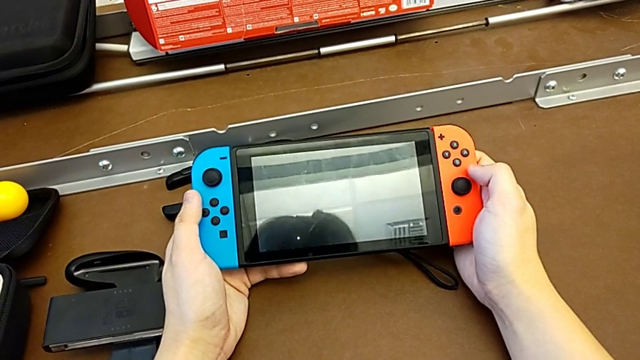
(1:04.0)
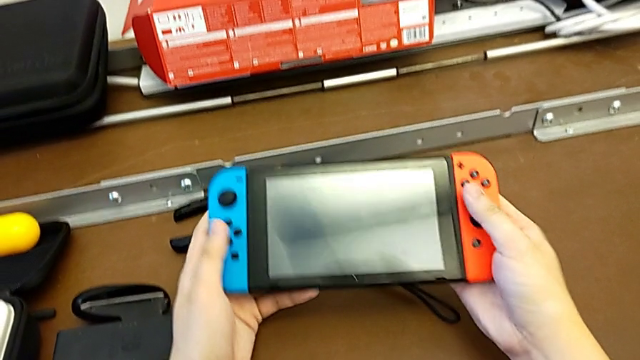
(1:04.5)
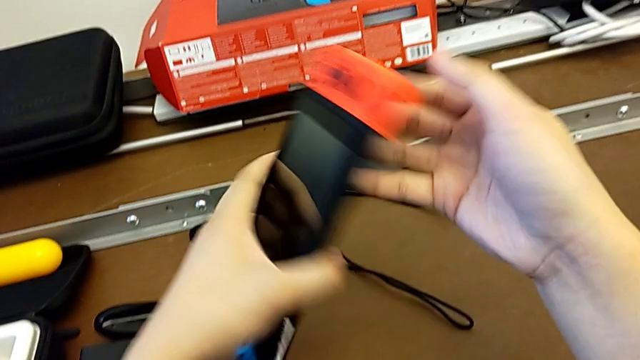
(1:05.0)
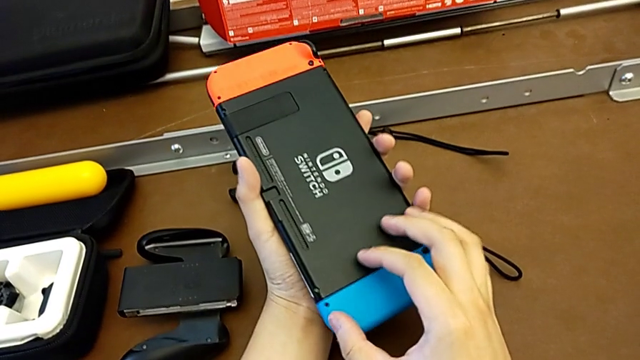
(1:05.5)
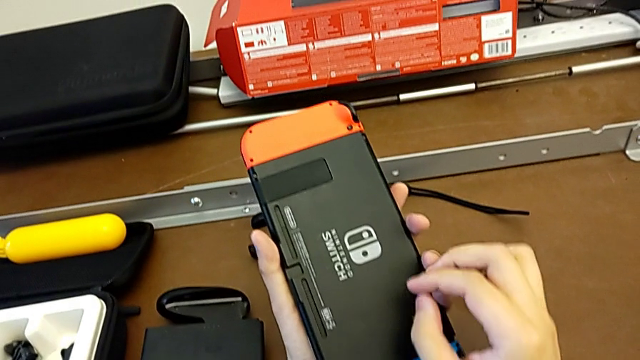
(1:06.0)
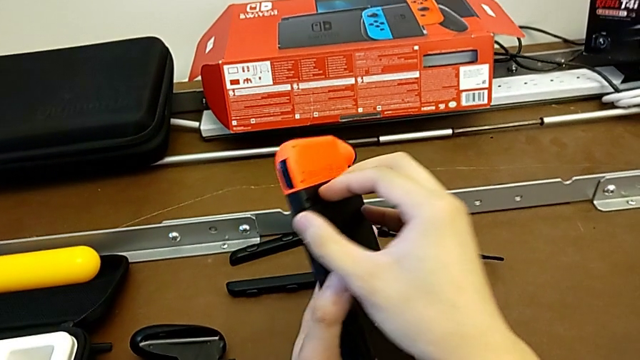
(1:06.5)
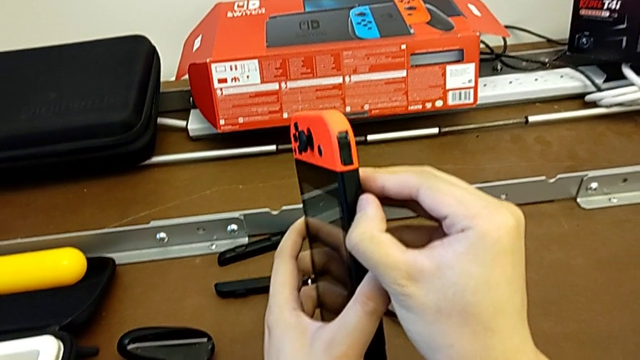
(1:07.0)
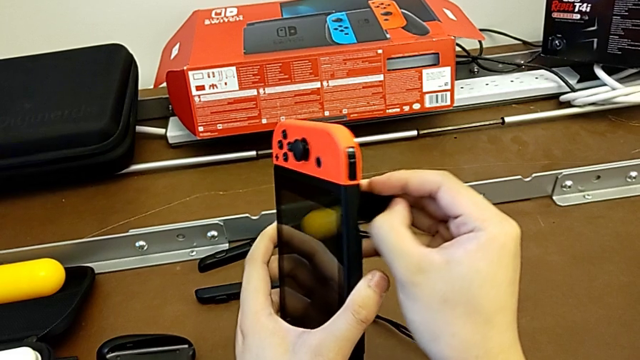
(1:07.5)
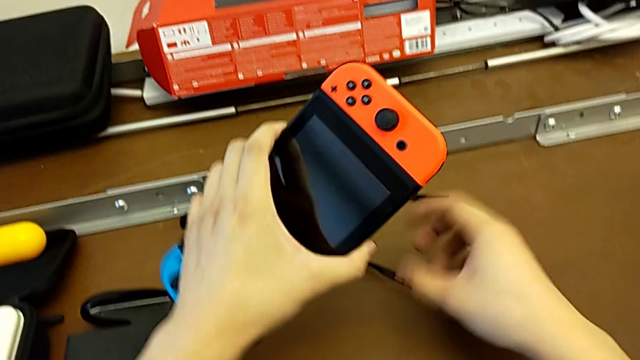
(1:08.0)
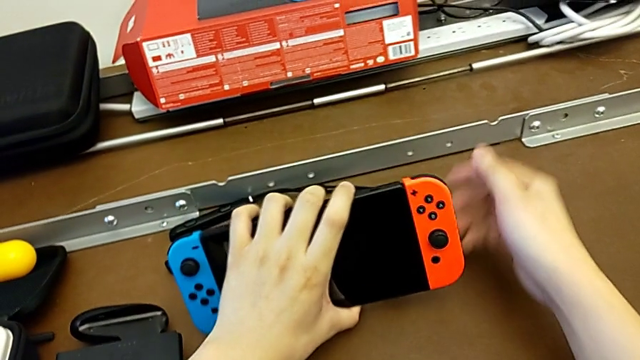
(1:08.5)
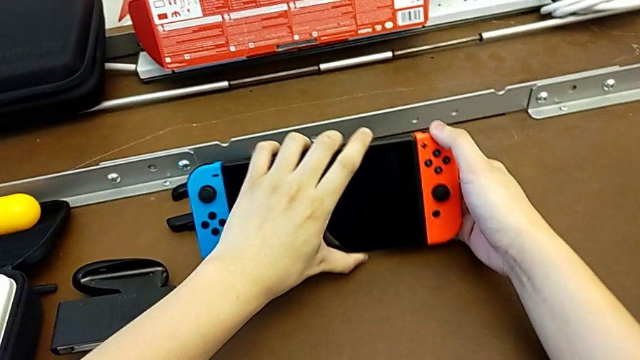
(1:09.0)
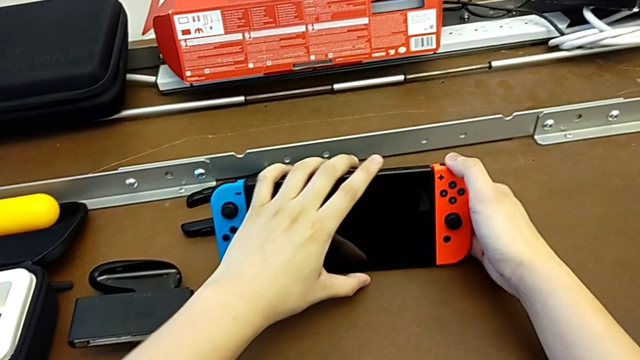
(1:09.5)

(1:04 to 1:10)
The camera wearer stands the Nintendo Switch with the kickstand. They turn the Nintendo Switch, open the kickstand and begin to stand the Nintendo Switch.

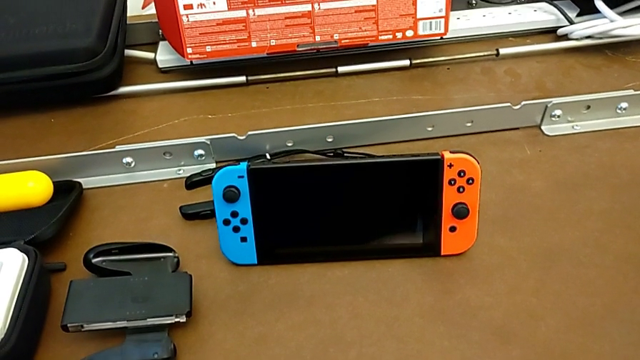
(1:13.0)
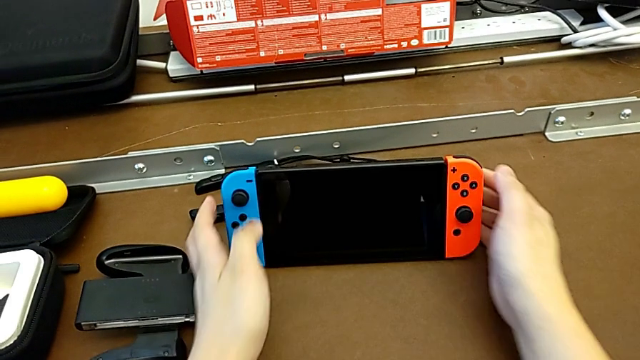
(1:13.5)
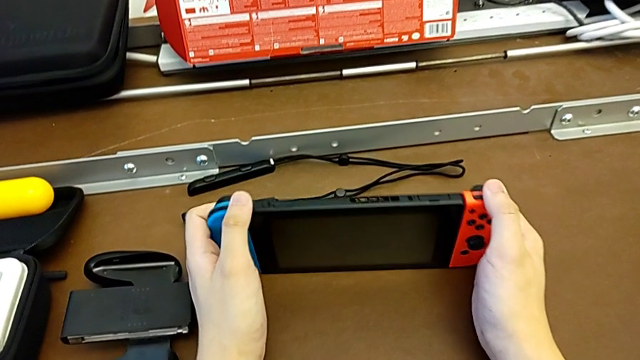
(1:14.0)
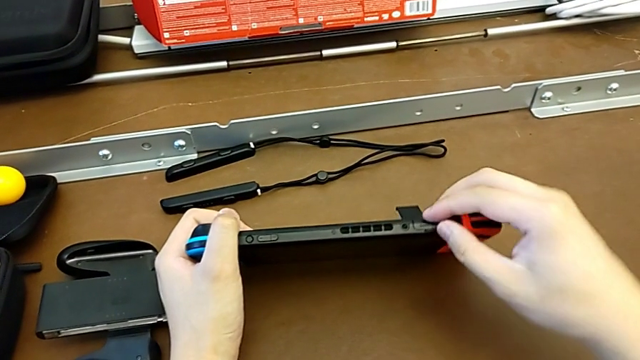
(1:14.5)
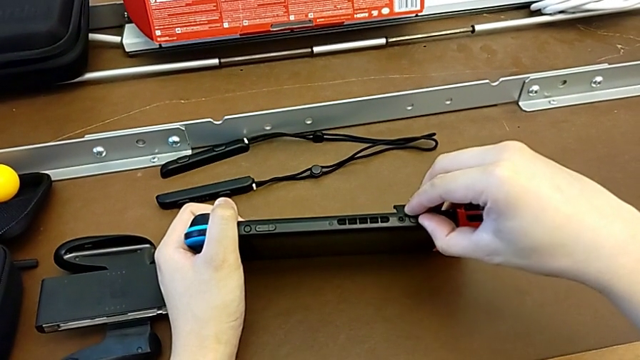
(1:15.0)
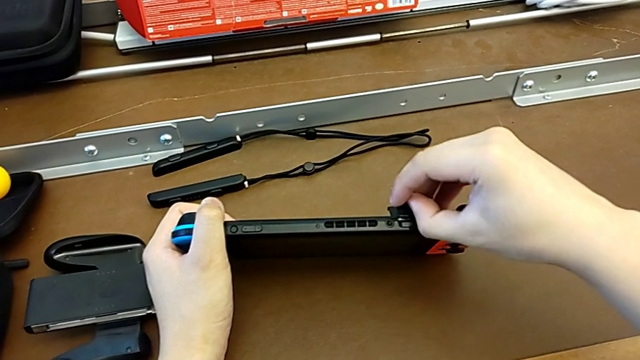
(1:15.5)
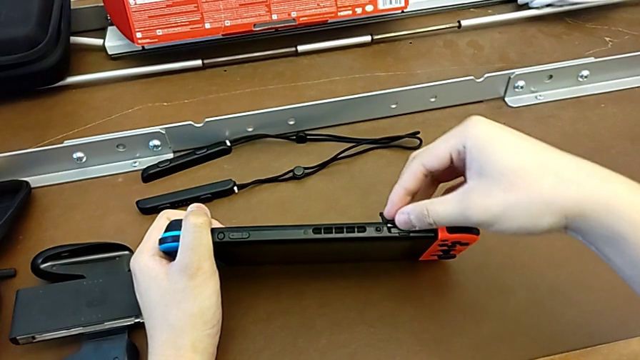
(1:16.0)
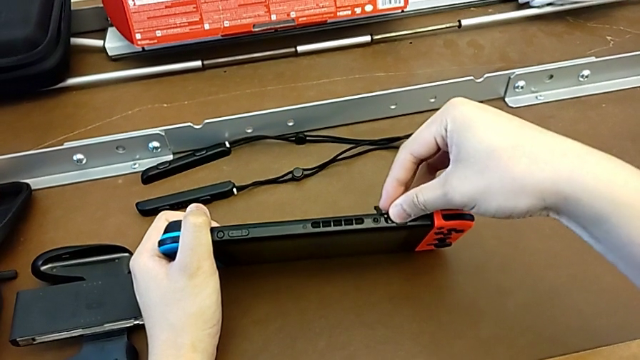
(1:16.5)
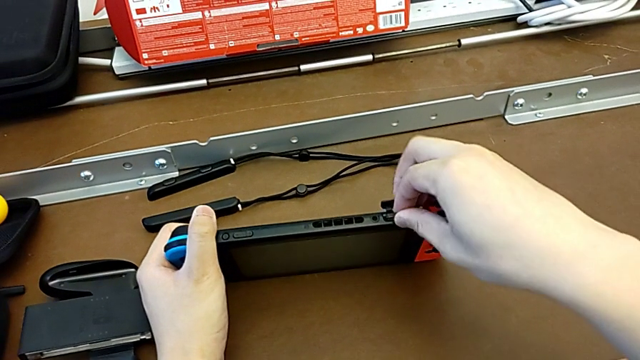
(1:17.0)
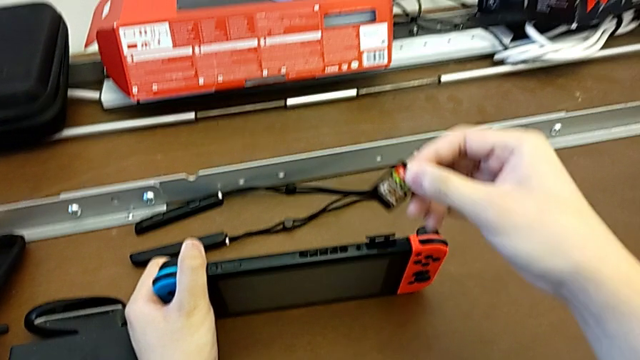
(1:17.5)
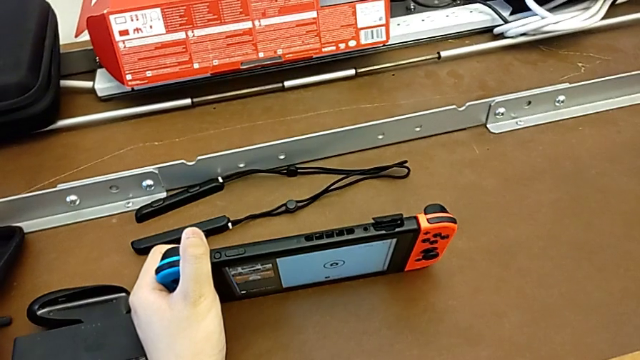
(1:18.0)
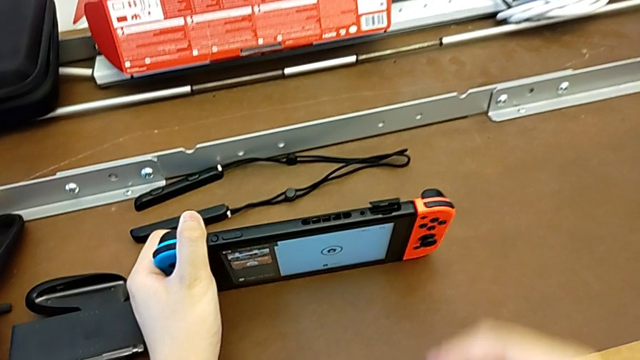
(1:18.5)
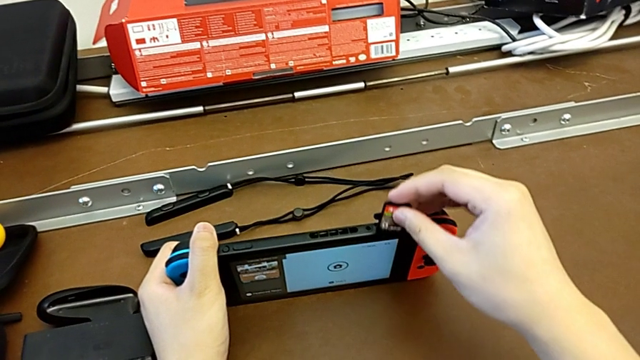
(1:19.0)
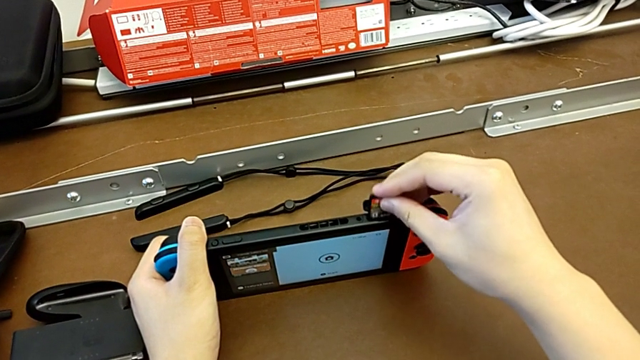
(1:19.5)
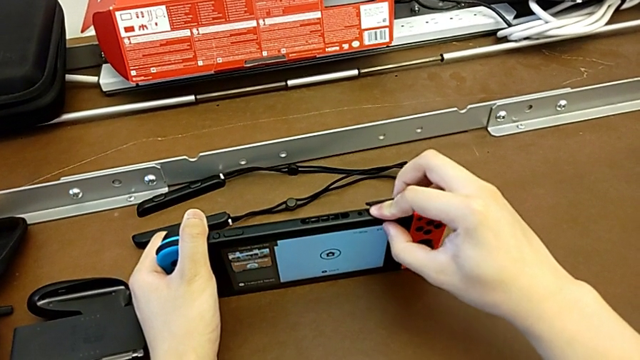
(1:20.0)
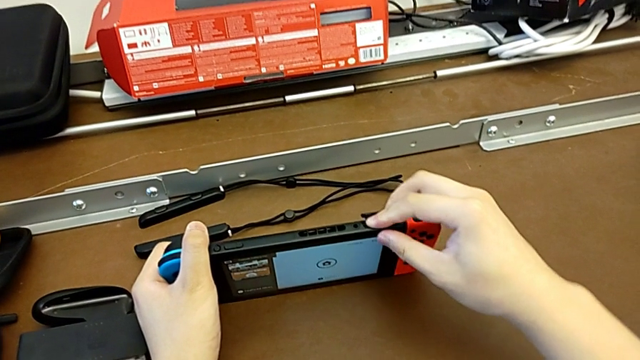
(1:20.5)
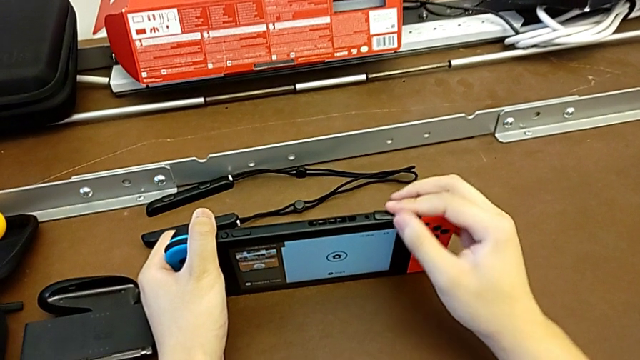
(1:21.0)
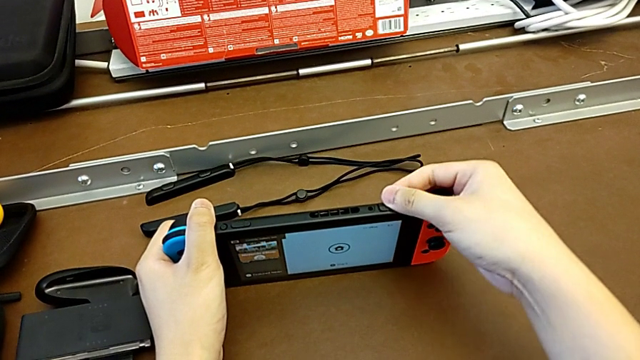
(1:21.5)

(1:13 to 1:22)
The camera wearer changes the game card from the Nintendo Switch. They grab the Nintendo Switch, open the game card, grab it, insert it with the right hand and begin to close it with the right hand.

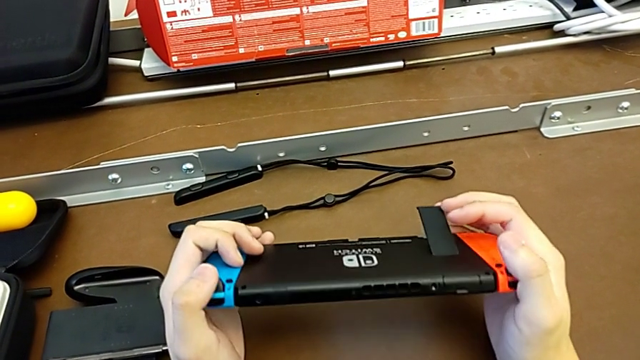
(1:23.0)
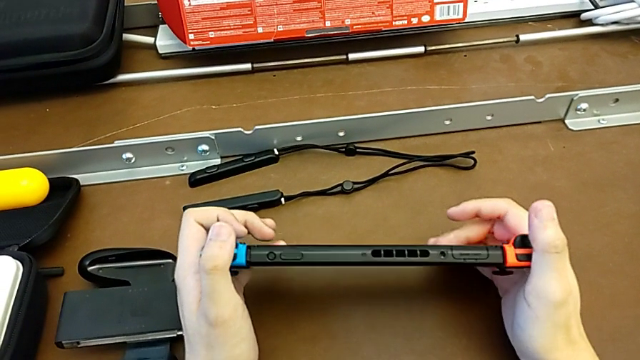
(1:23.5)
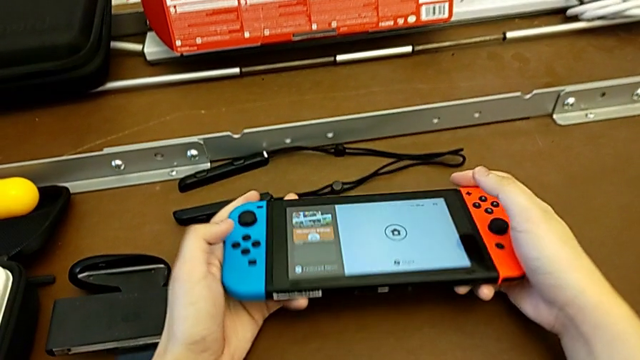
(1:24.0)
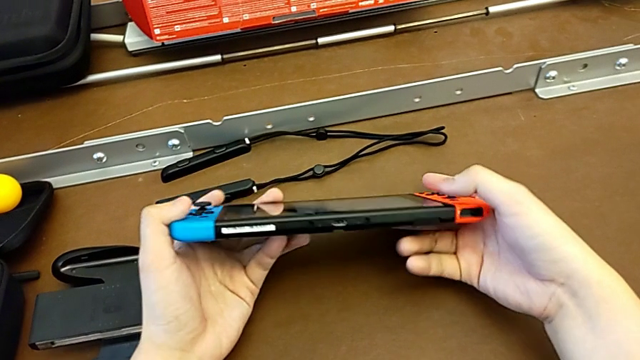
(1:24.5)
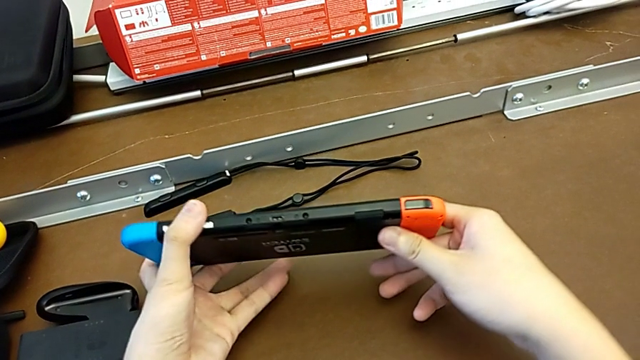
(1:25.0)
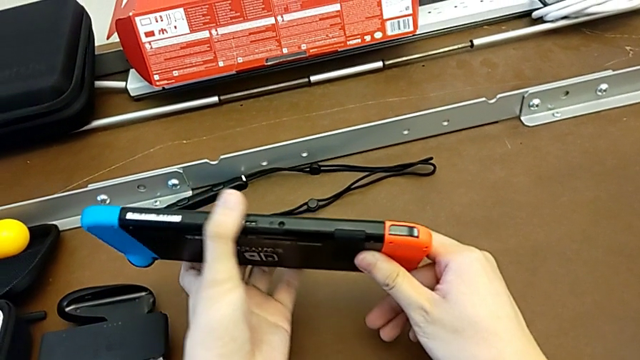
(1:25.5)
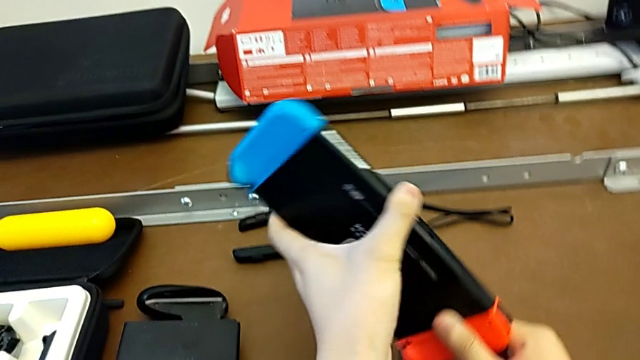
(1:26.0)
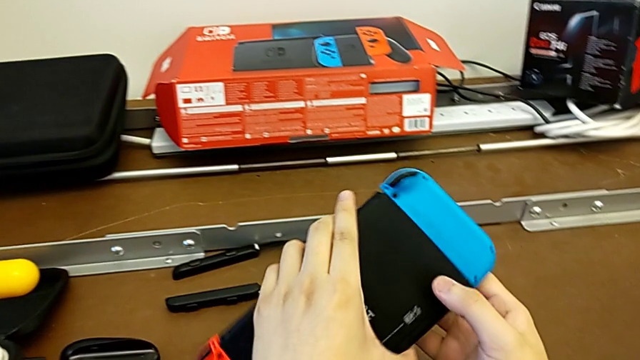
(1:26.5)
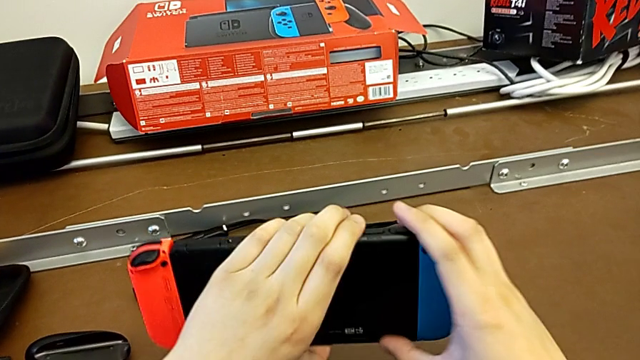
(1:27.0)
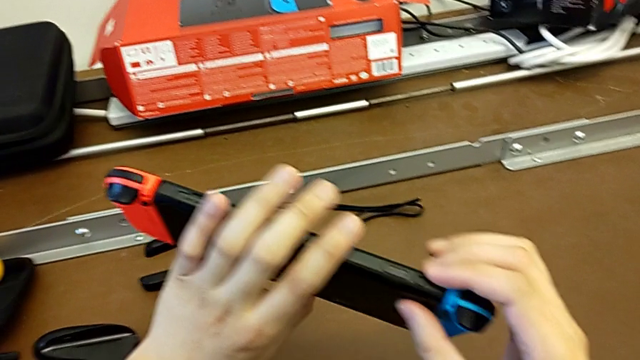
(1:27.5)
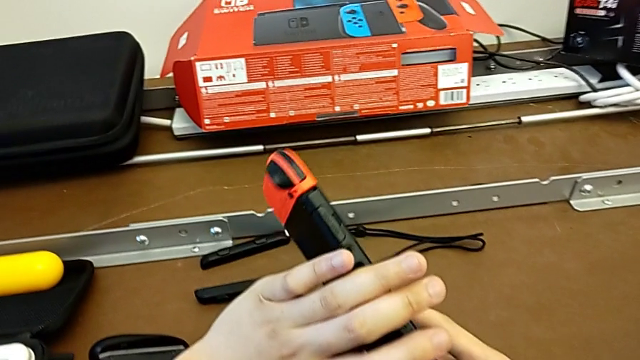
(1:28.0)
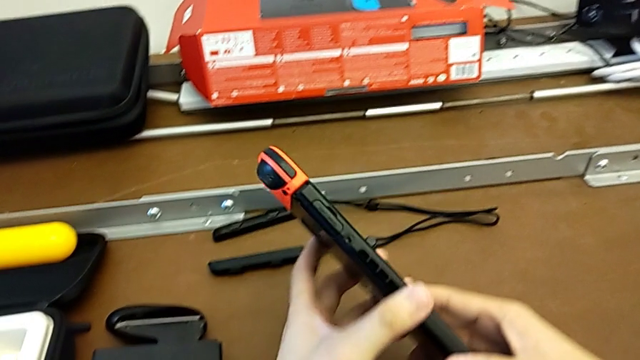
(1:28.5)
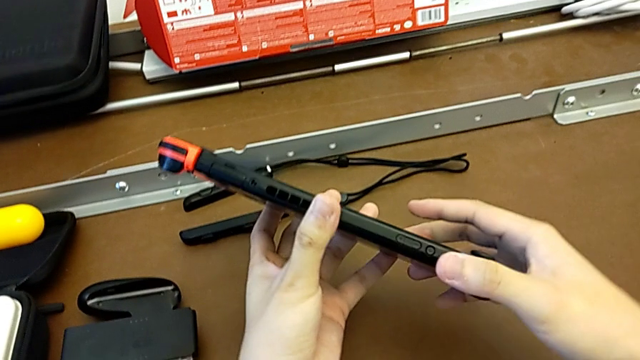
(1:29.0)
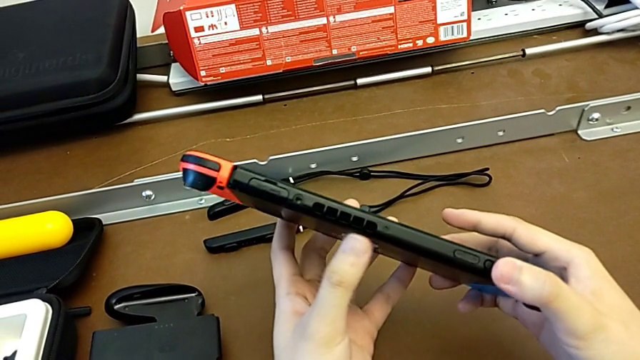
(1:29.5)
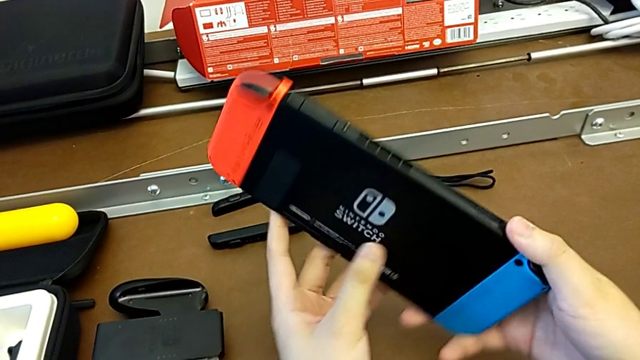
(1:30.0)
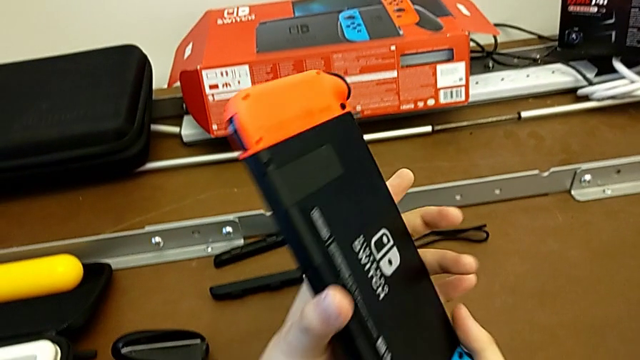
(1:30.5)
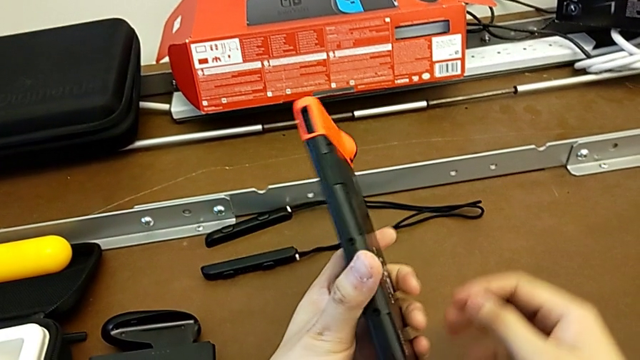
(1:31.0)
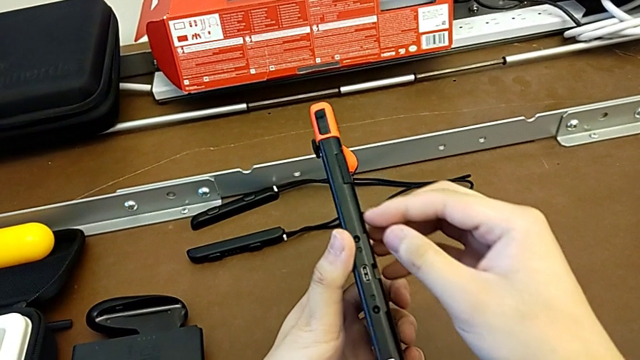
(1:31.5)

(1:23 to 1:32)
The camera wearer is changing the SD card from the Nintendo Switch. They close the kickstand and flip the Nintendo Switch.
